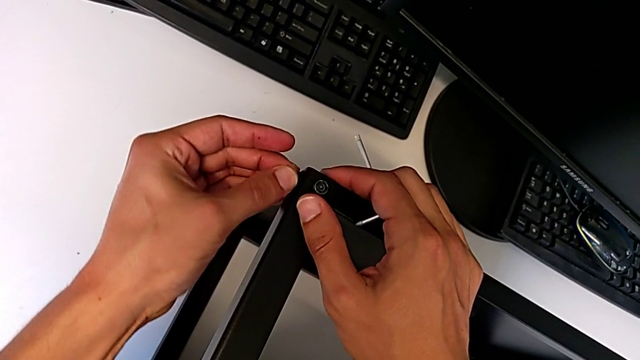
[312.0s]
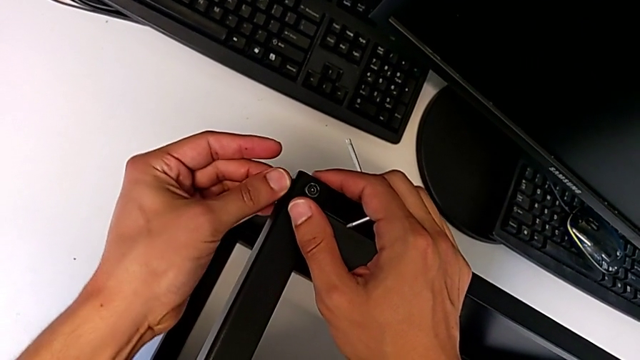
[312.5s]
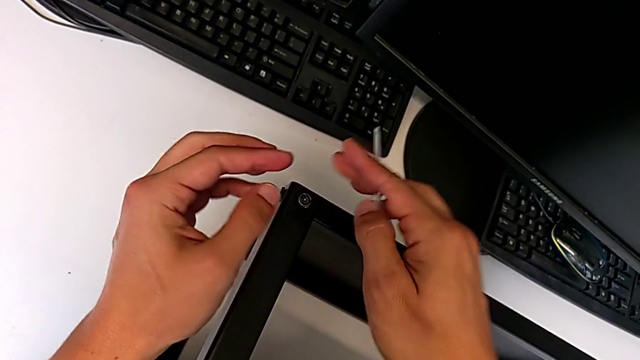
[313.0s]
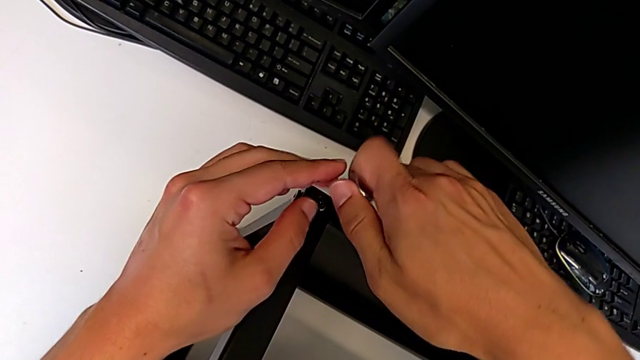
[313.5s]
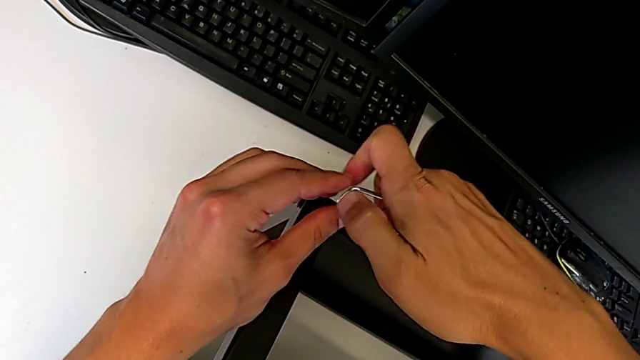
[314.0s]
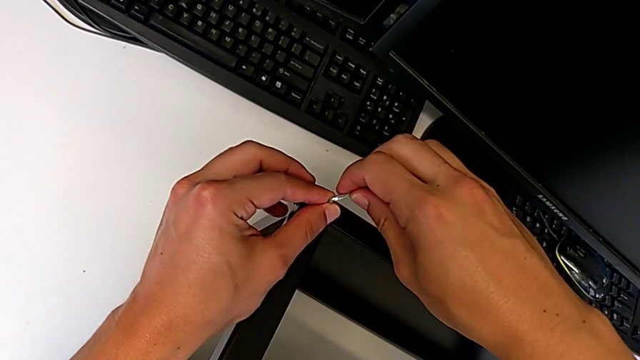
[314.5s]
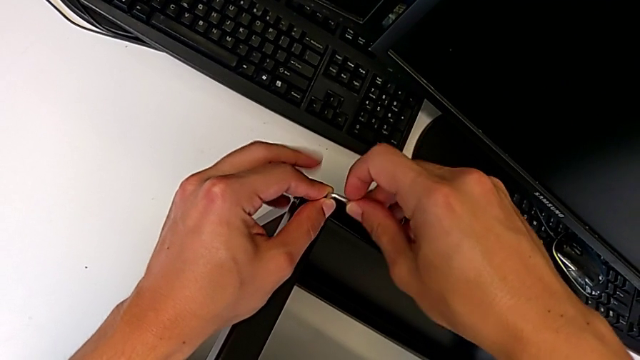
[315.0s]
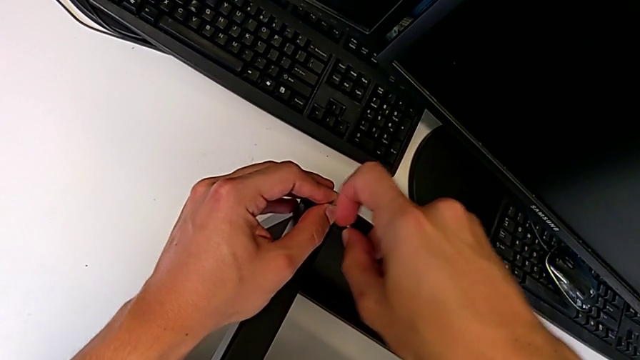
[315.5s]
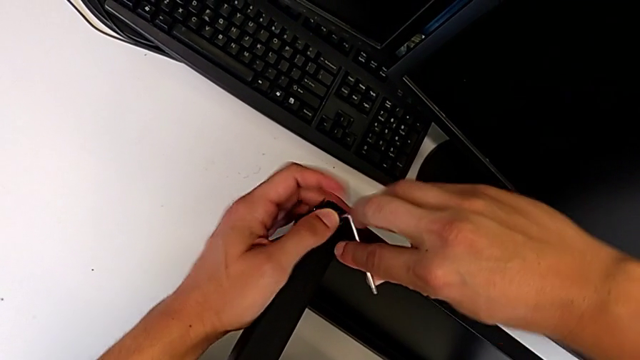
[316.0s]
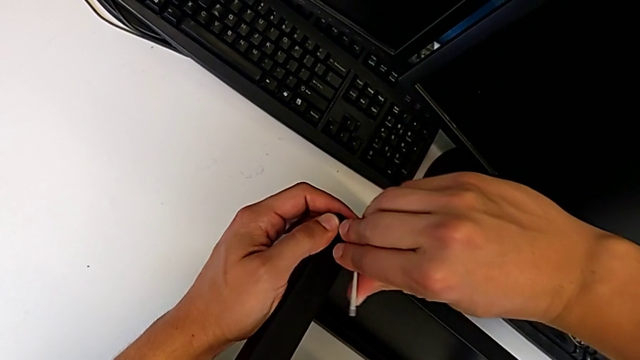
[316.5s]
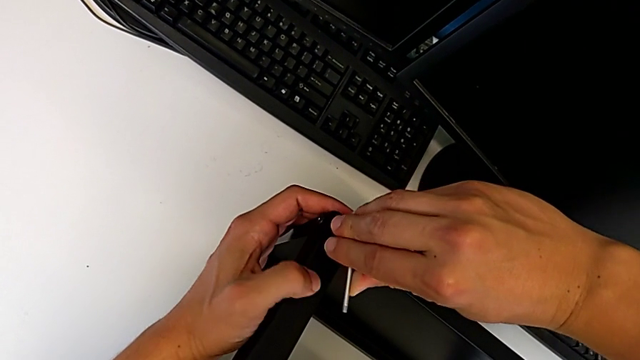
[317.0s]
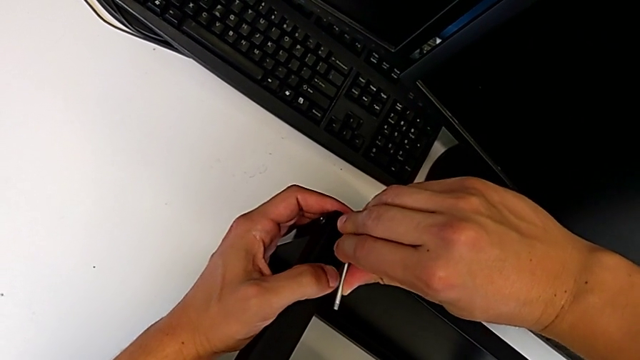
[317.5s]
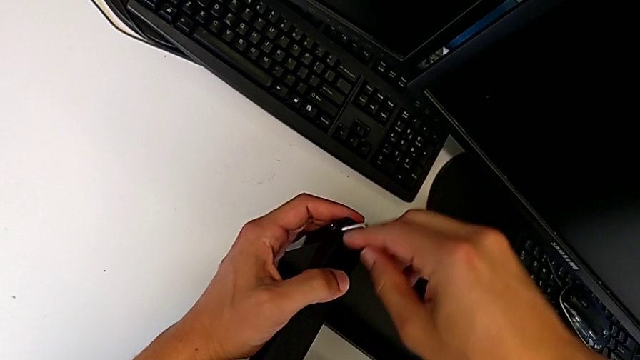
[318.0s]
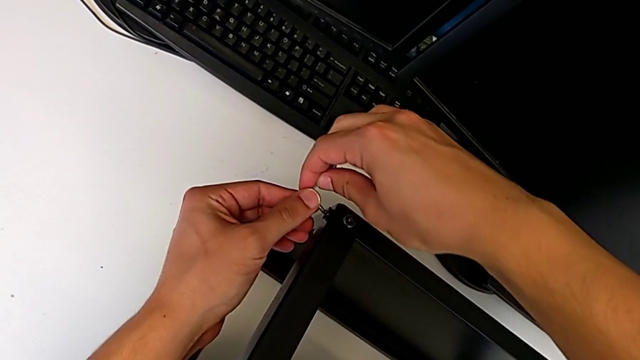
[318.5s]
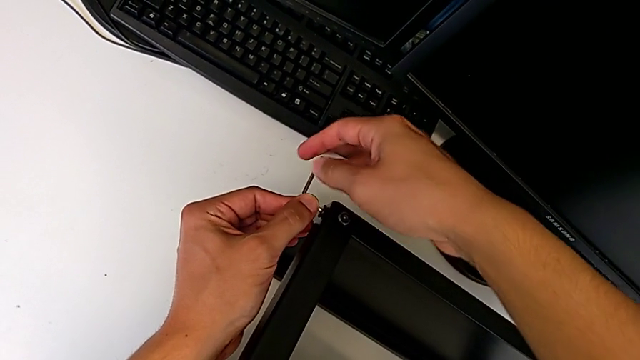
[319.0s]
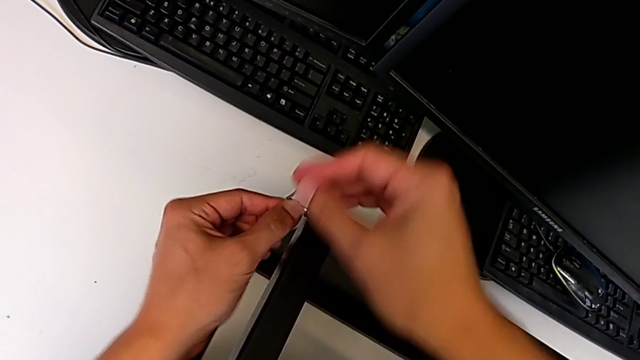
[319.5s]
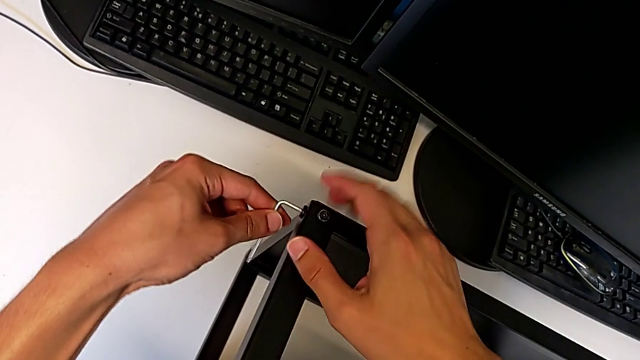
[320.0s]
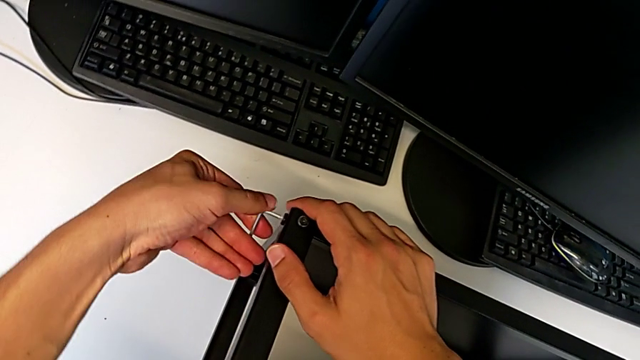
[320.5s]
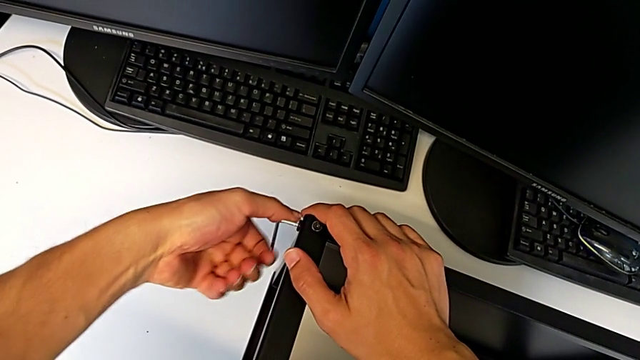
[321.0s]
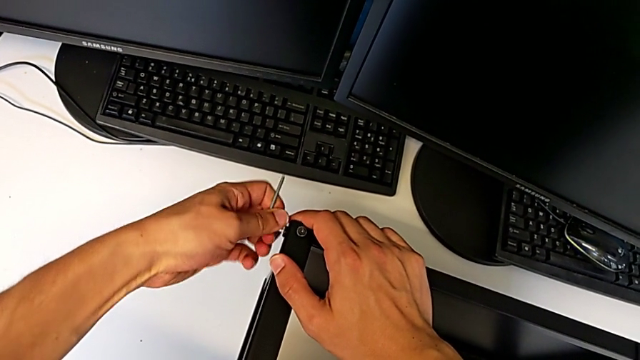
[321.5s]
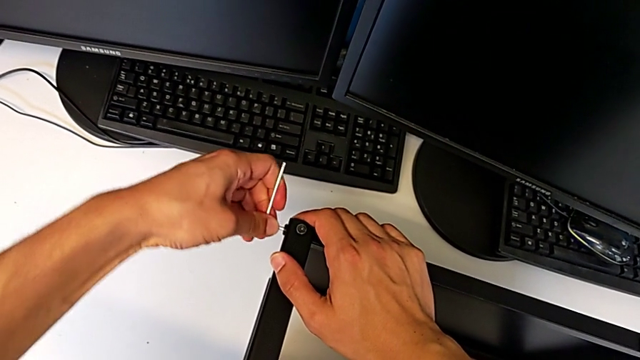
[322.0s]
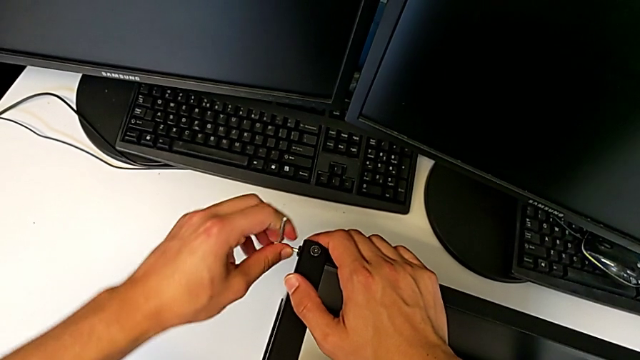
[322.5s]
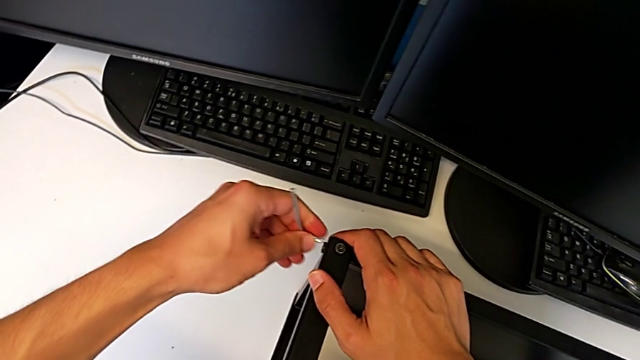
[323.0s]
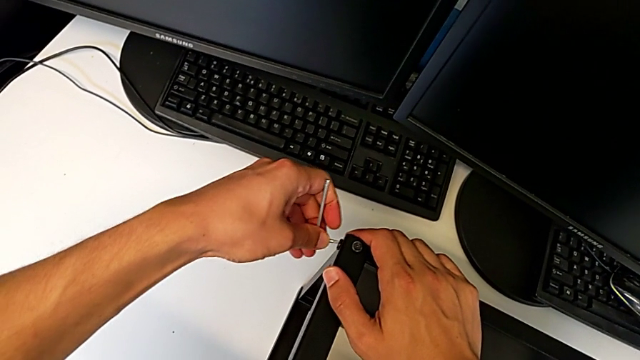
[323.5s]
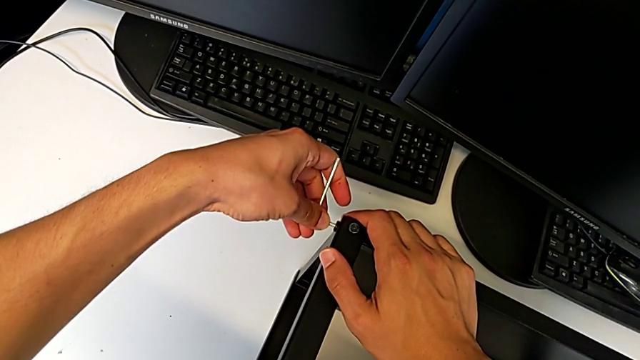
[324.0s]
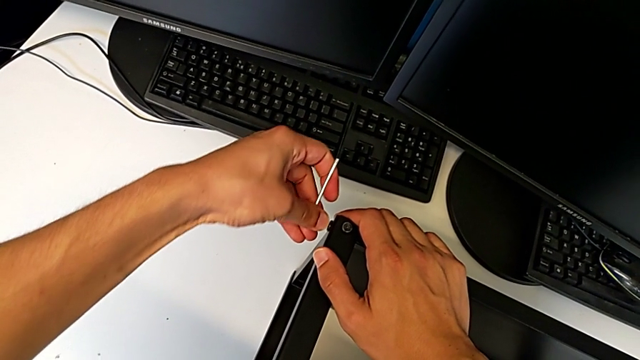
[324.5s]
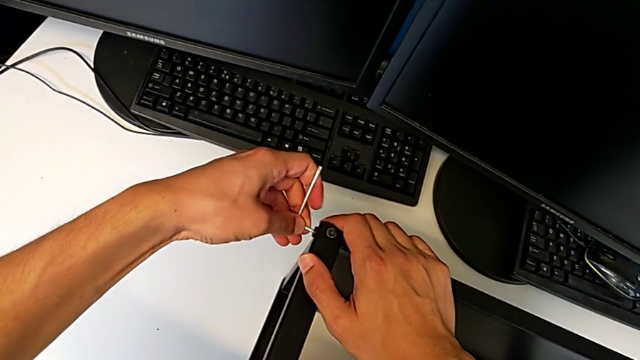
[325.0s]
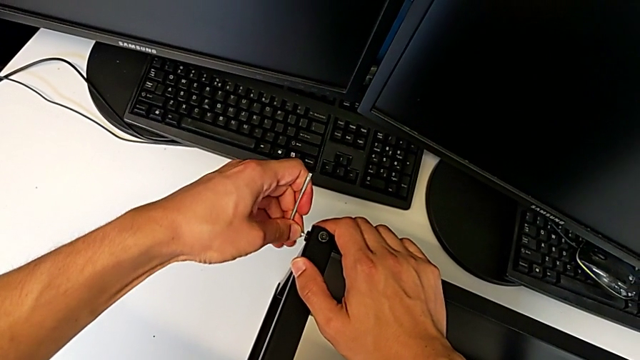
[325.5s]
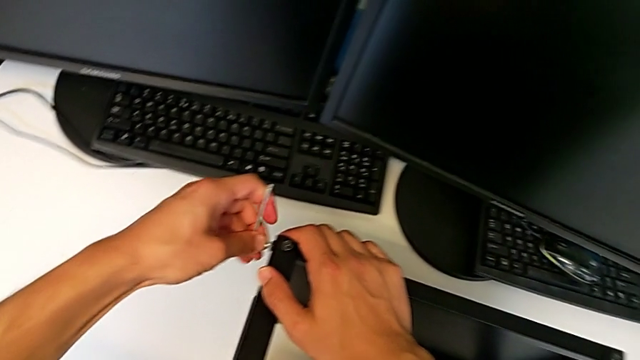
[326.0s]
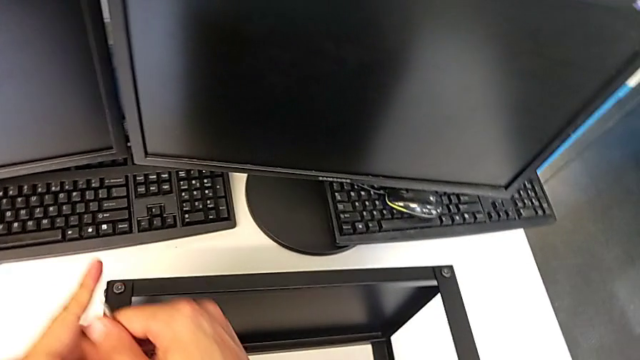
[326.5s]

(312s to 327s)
The camera wearer is assembling the top table to the first leg. They screw the hex socket head, screw the third hex socket head and screw the fourth hex socket head.

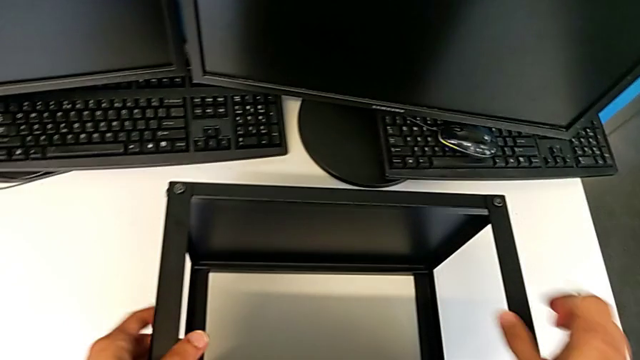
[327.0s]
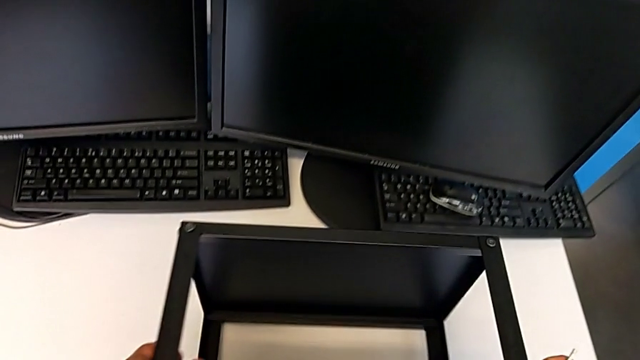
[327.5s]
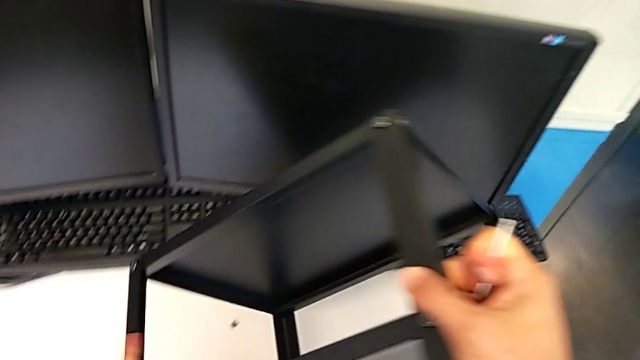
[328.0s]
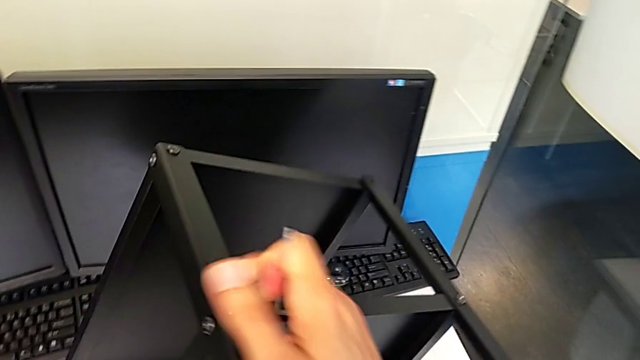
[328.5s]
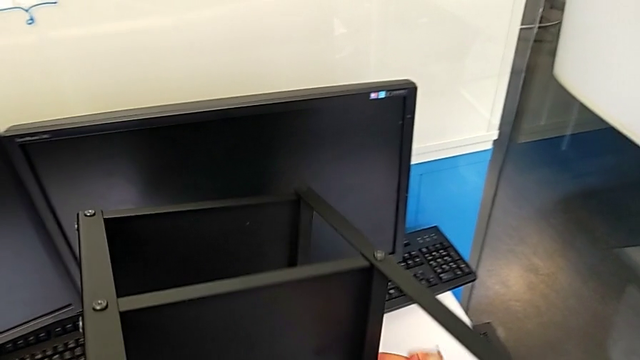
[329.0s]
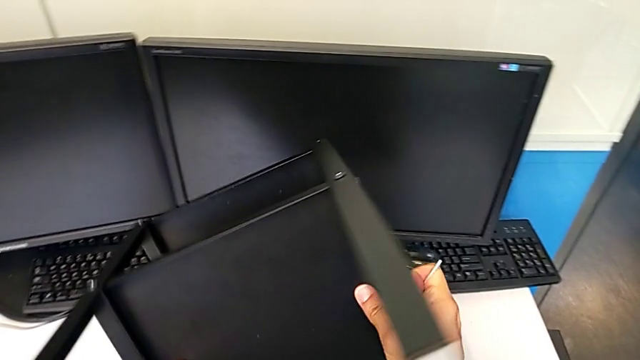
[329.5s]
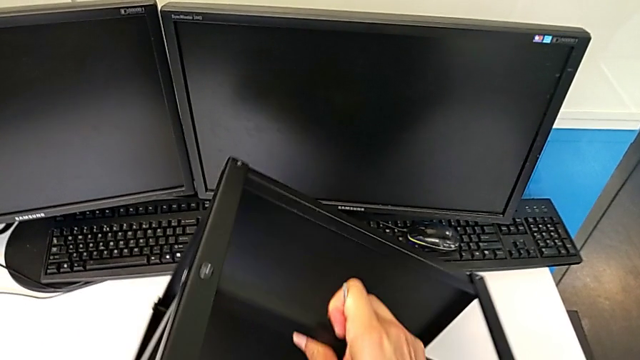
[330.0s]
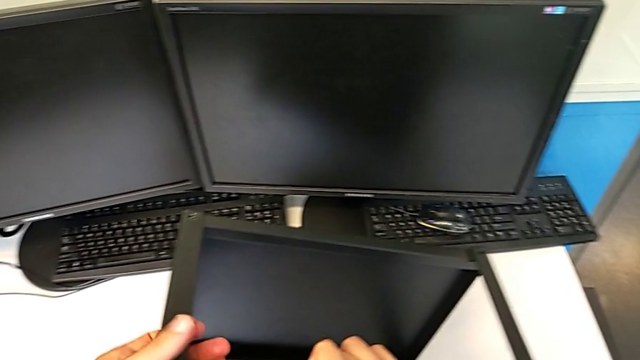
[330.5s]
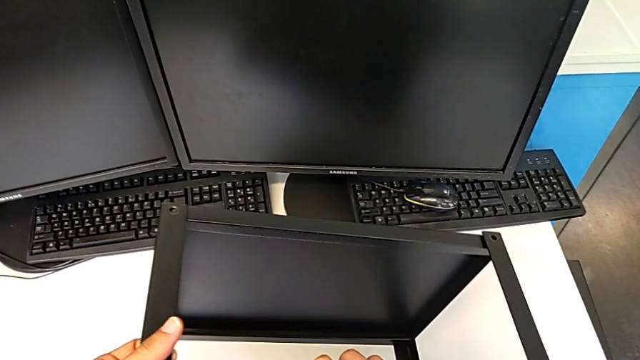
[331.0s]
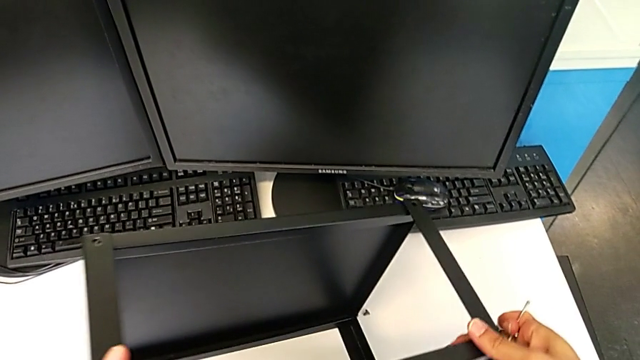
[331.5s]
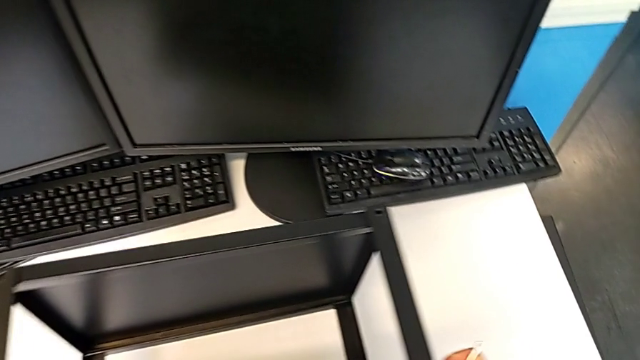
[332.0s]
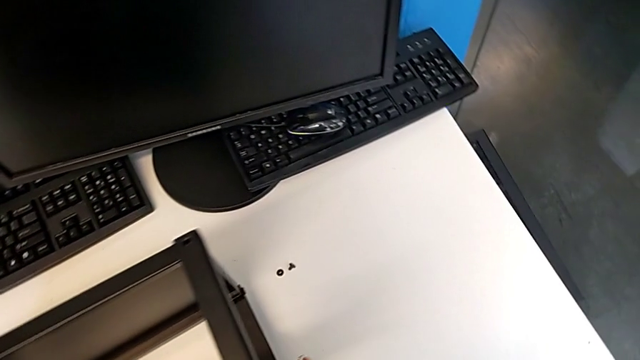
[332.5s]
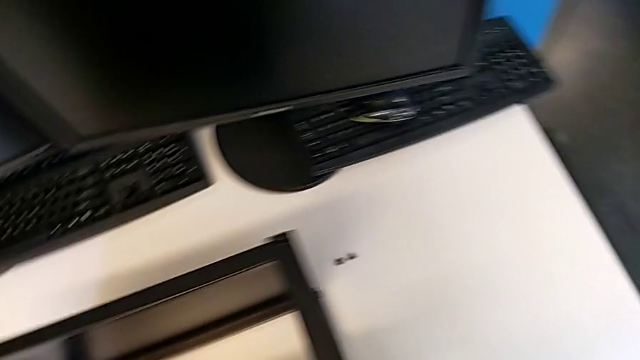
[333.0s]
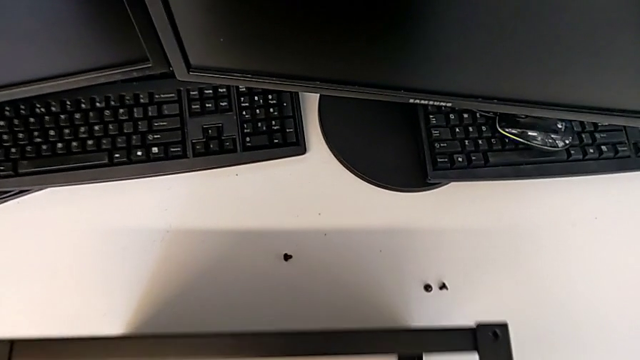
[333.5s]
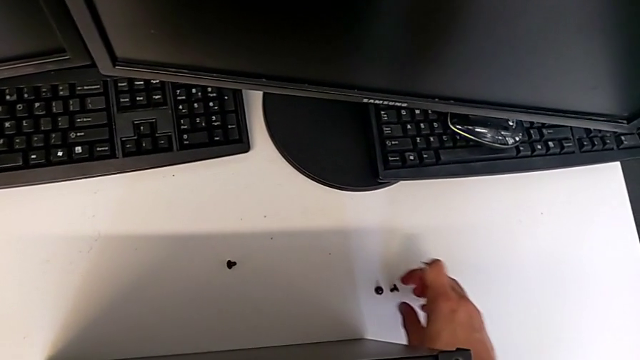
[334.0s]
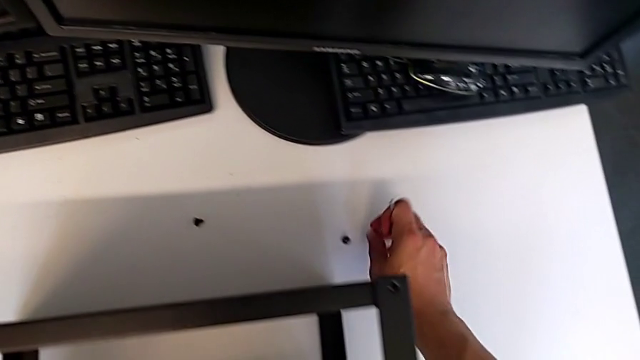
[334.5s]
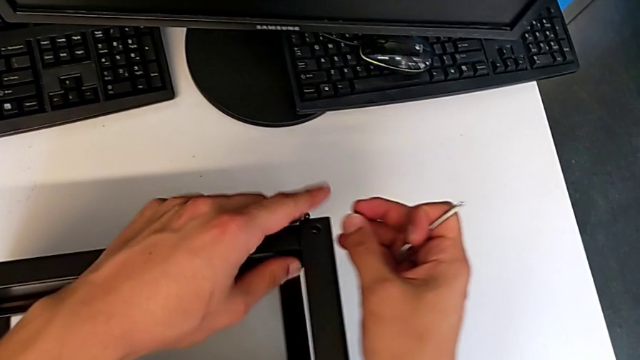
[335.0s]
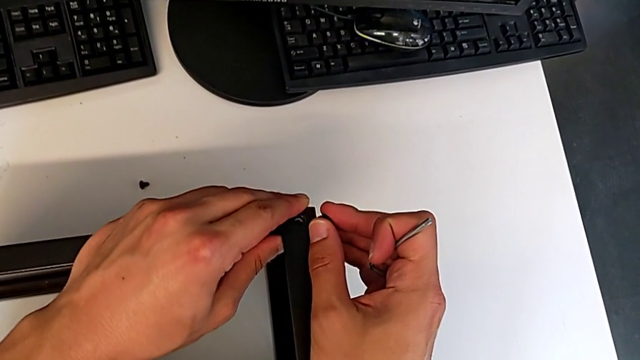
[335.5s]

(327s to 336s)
The camera wearer is assembling the top table to the first leg. They flip the tray, grab the first hex socket head and insert it.
